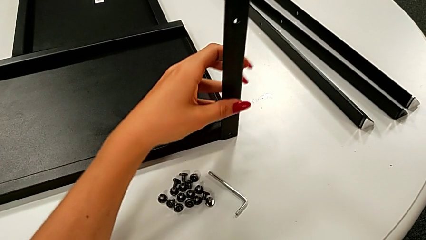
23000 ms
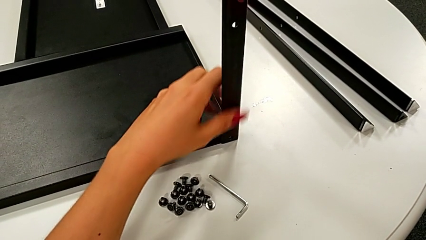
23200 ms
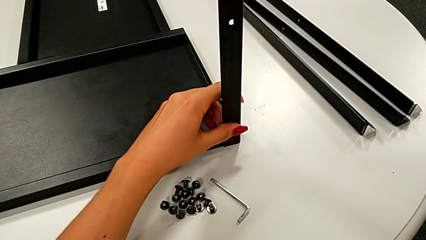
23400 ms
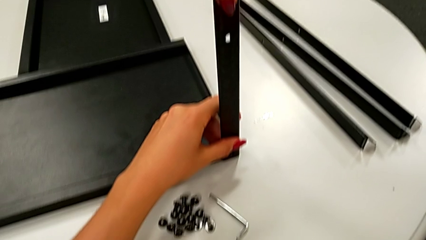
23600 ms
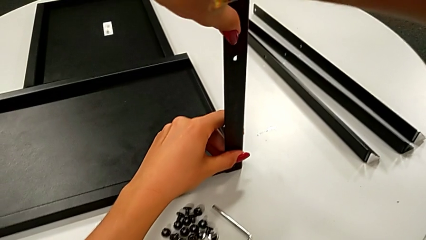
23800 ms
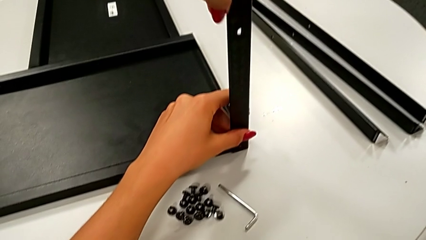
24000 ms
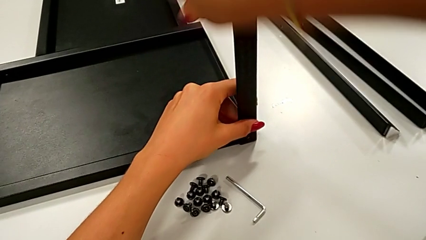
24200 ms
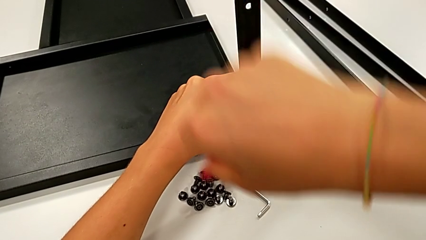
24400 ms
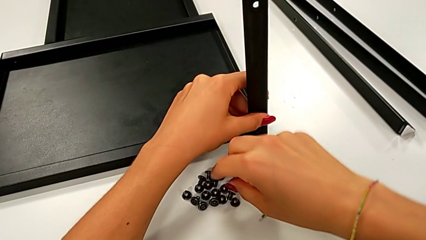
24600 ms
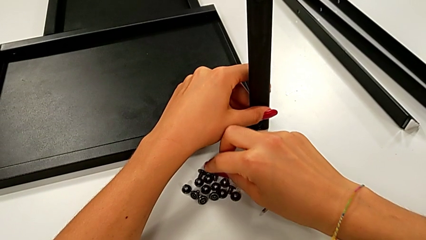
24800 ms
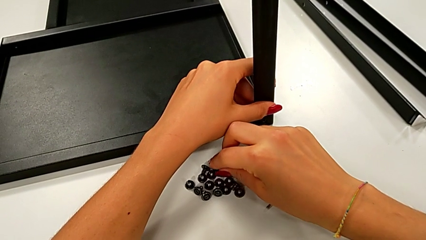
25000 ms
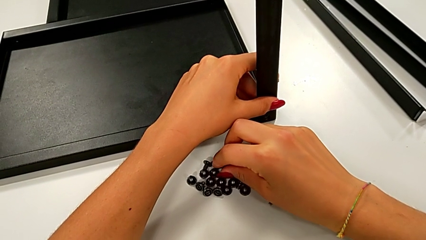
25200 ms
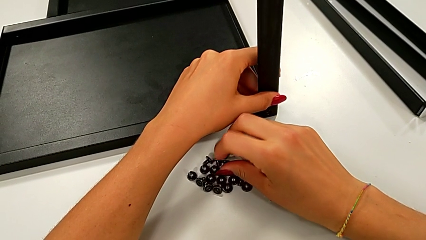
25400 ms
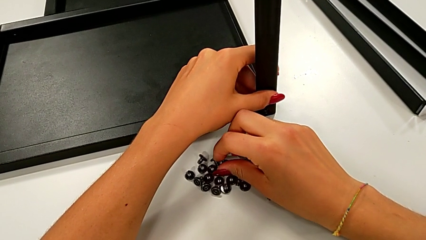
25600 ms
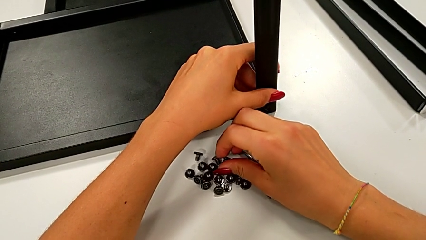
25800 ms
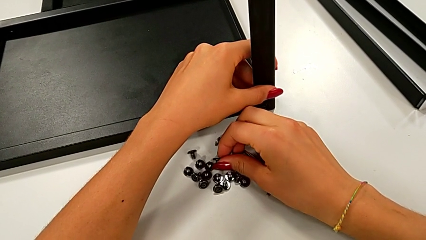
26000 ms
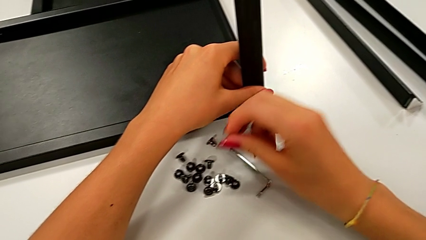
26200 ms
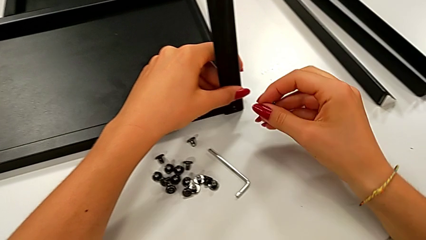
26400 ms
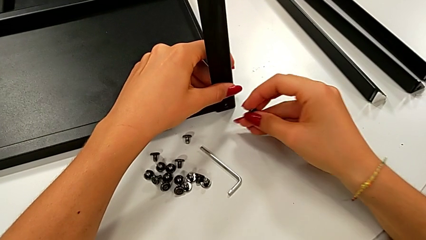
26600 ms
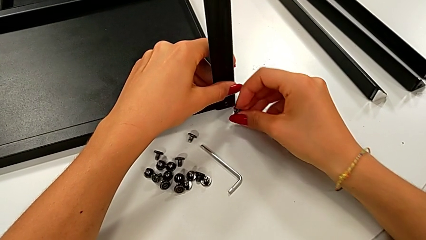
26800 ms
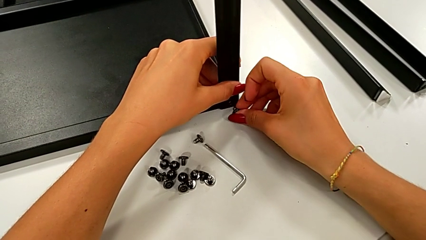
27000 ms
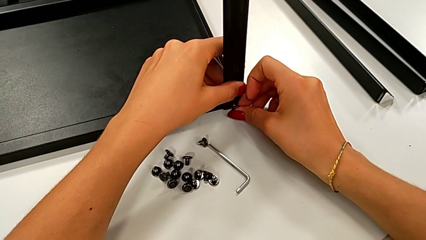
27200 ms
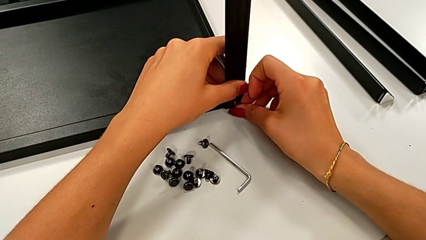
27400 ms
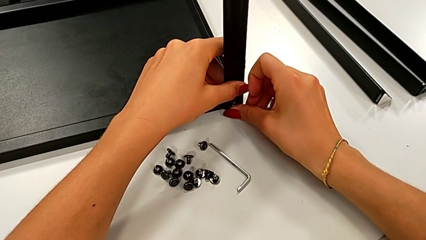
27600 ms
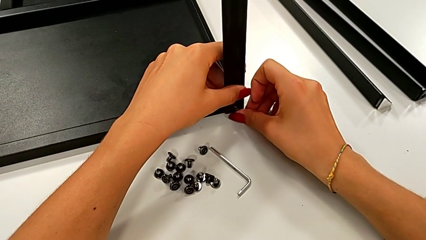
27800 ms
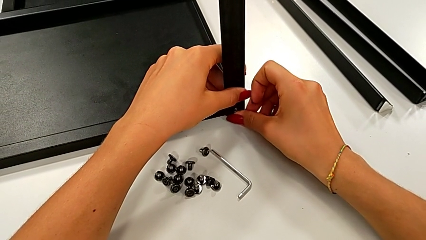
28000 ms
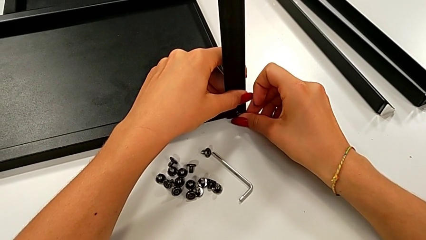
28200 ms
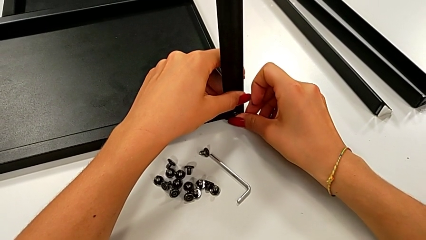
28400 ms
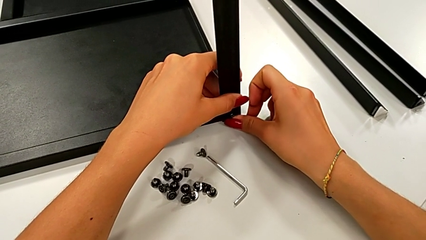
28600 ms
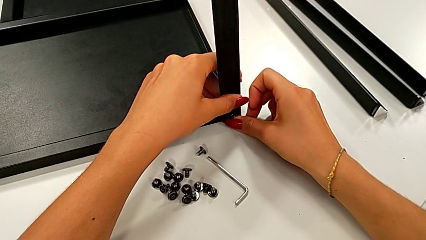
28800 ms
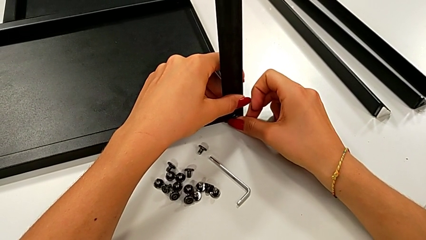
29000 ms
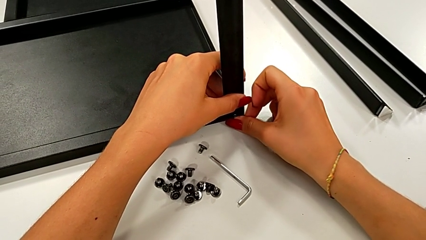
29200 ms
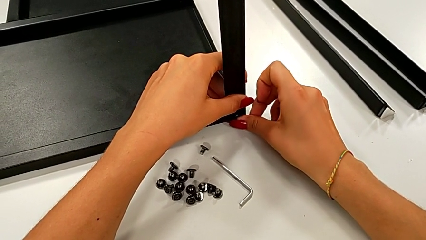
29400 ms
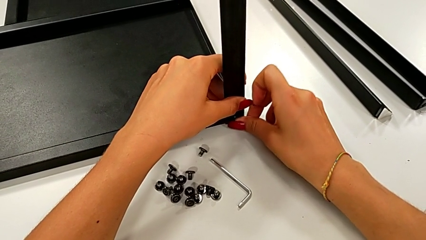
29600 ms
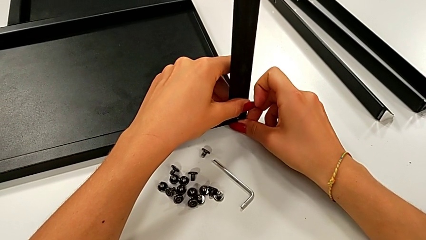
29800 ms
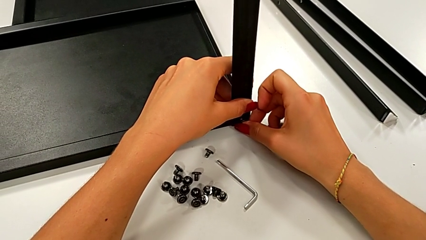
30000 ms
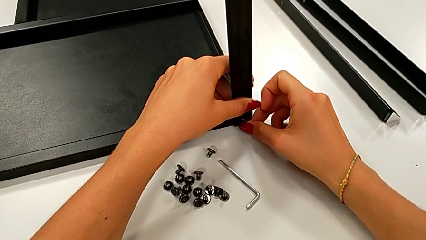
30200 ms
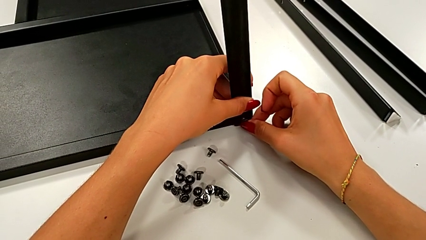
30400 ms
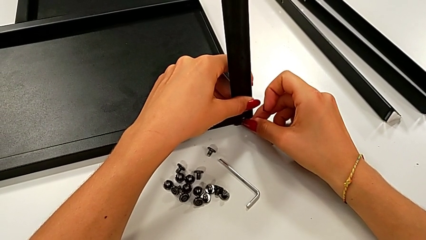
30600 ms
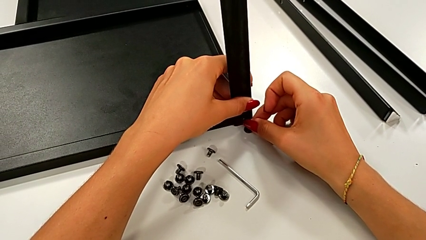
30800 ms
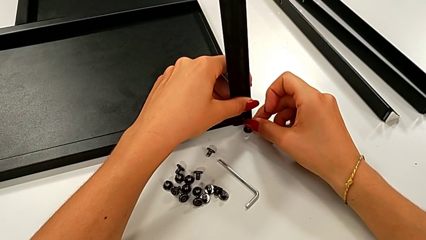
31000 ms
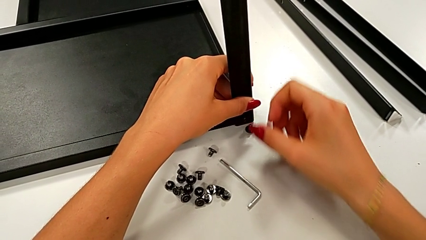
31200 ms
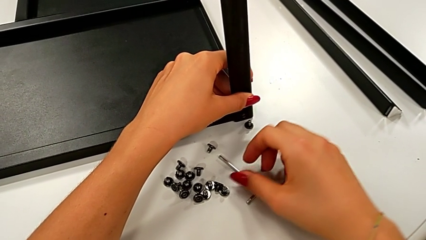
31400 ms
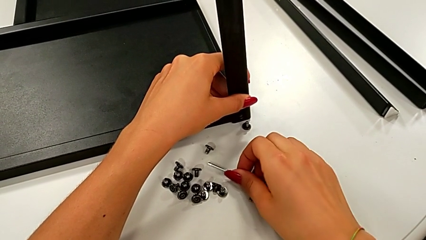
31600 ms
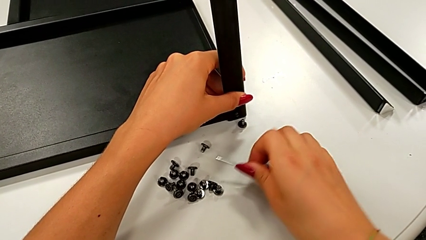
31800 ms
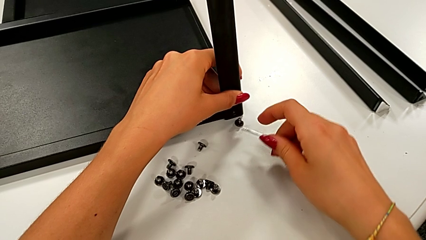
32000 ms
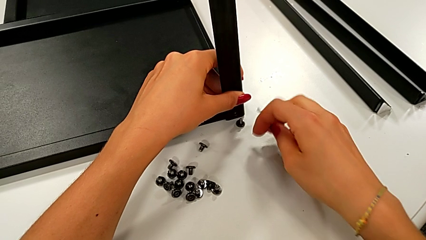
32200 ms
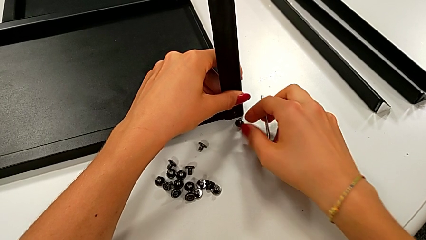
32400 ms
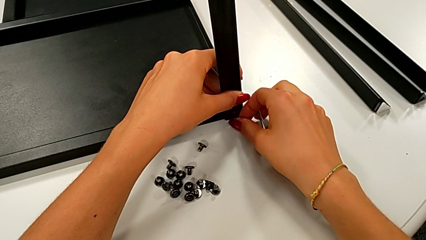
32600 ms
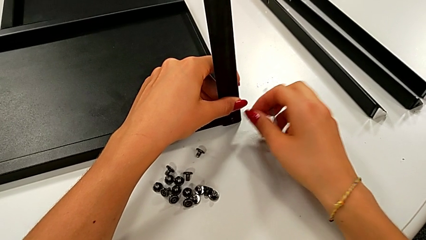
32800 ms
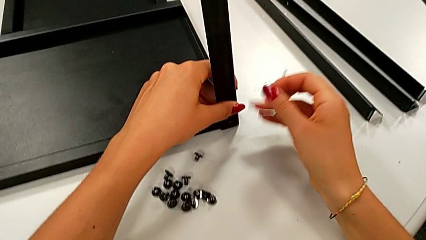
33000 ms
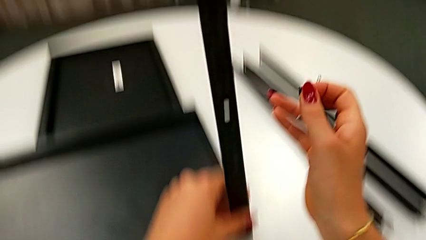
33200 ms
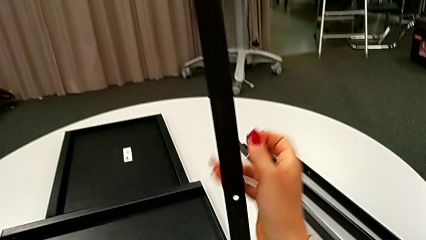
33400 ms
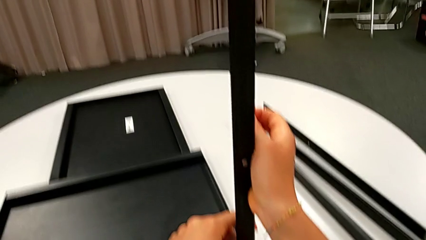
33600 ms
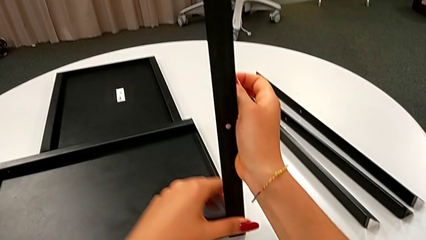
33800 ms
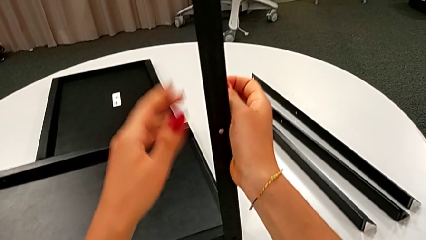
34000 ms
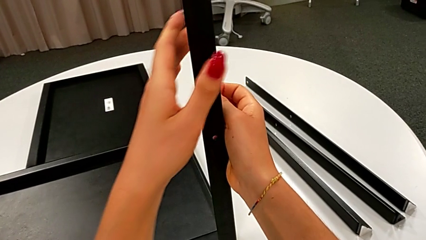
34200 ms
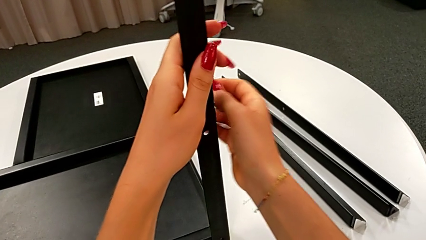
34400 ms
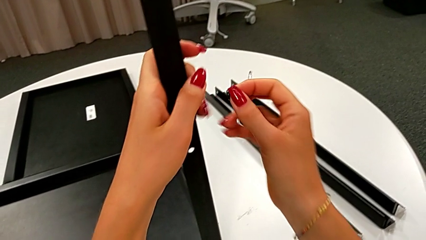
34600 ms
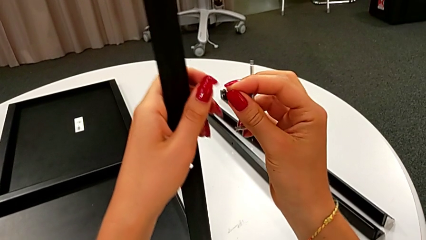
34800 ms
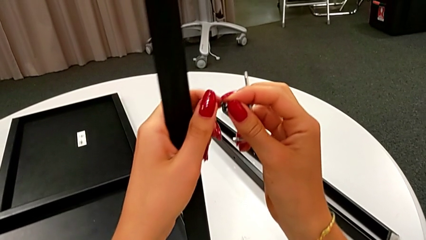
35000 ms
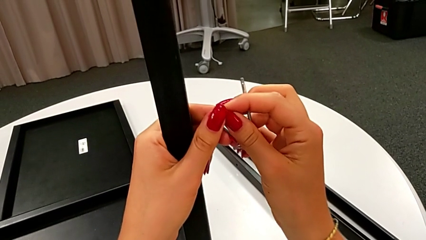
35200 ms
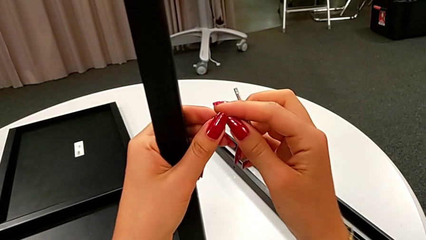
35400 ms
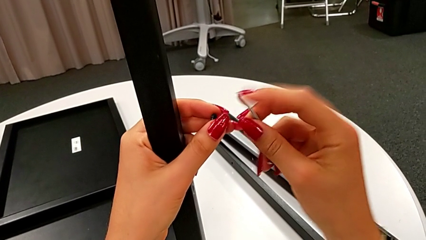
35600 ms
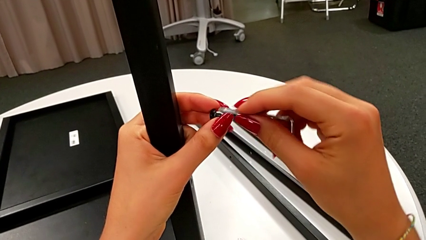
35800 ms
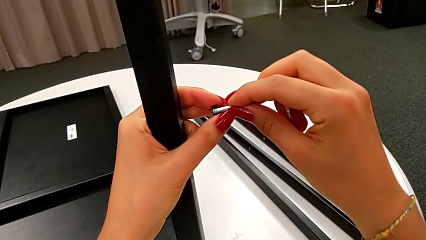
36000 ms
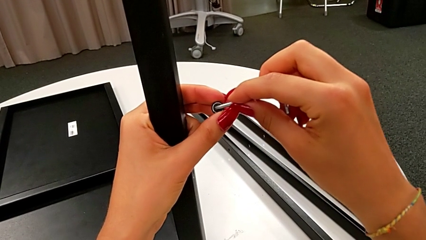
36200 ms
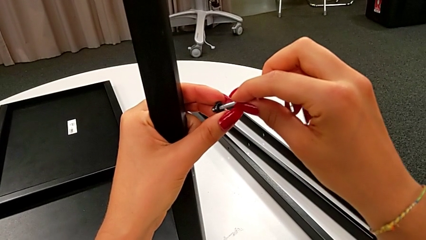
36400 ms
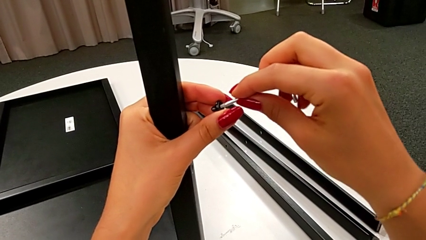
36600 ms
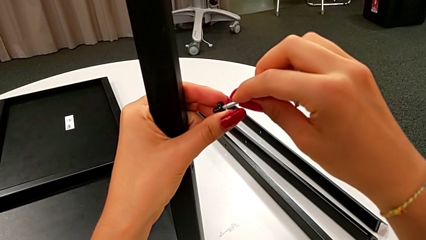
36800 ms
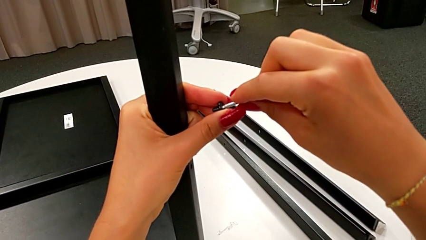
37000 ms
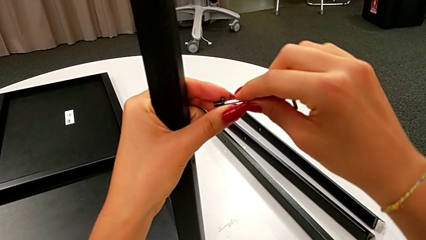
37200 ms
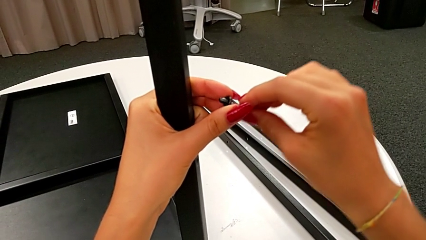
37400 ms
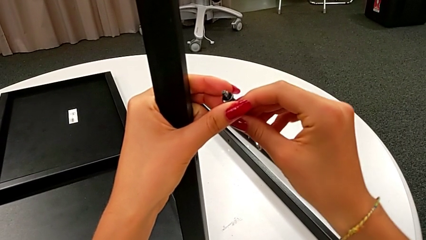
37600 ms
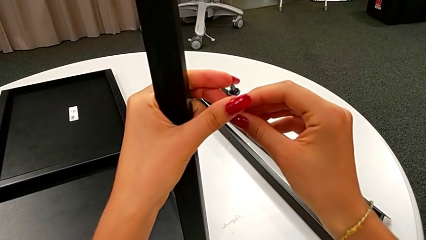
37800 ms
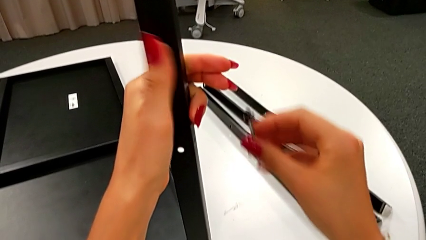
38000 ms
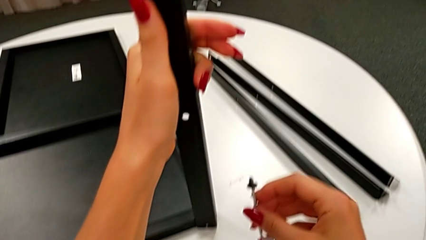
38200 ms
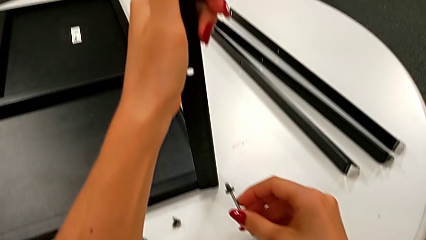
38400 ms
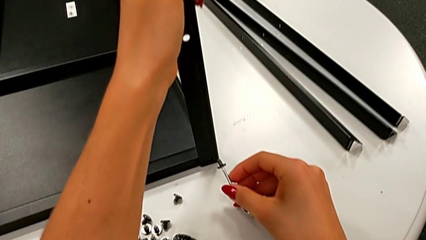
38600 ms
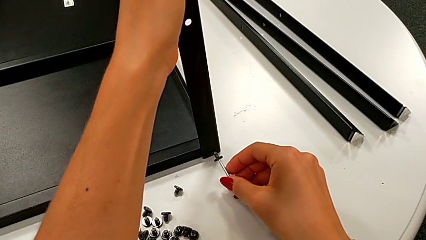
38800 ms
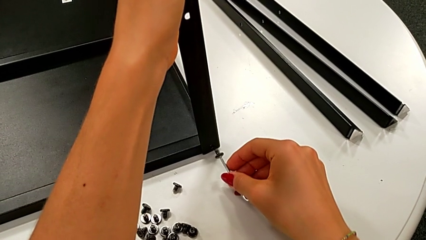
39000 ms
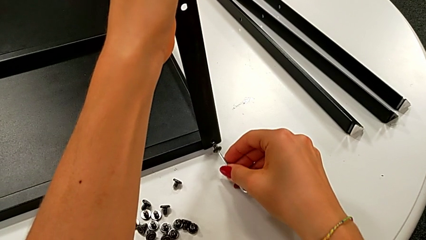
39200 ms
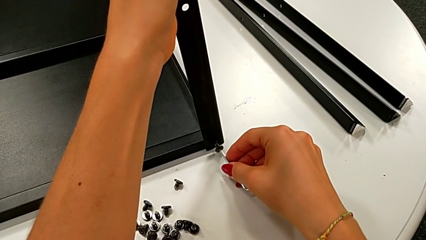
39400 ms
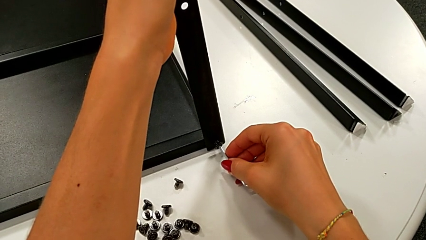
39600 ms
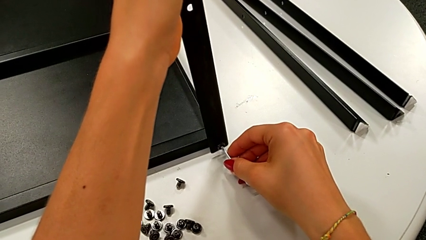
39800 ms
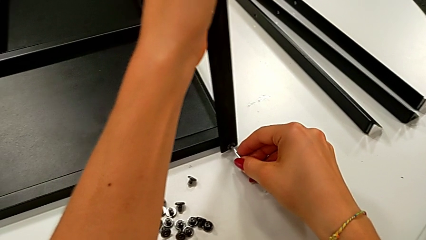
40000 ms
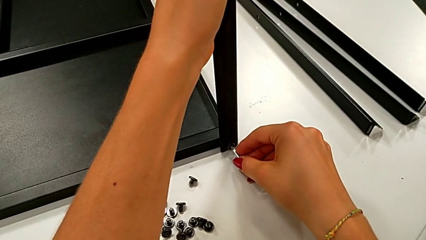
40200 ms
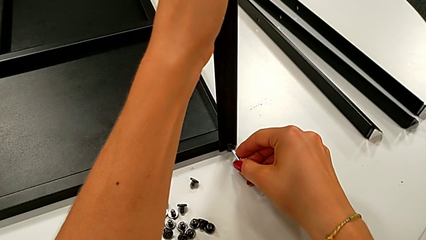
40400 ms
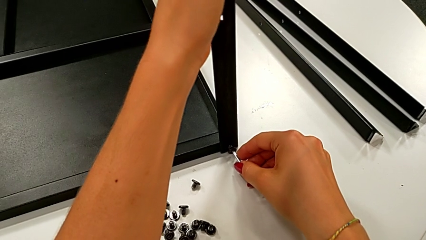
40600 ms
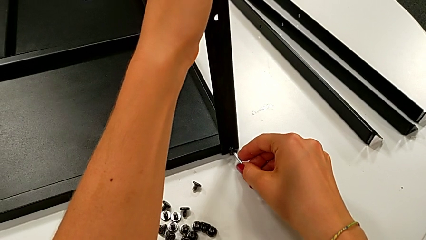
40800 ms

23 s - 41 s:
The camera wearer is assembling the leg of the top tray. They align the third leg, grab the hex socket head, insert it, wrongly drop it, grab the Allen wrench, grab the hex socket head, hold the leg, insert the Allen wrench and insert the hex socket head.
